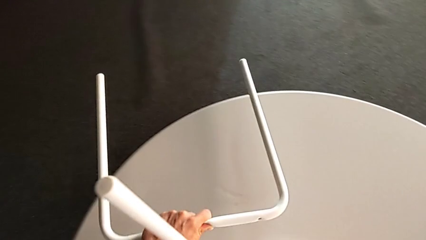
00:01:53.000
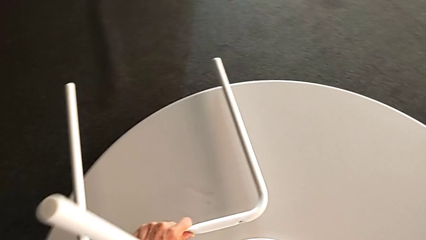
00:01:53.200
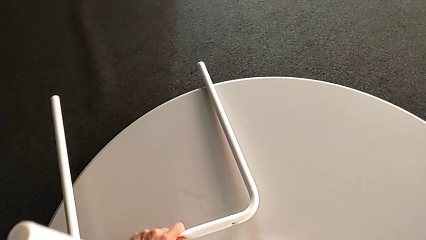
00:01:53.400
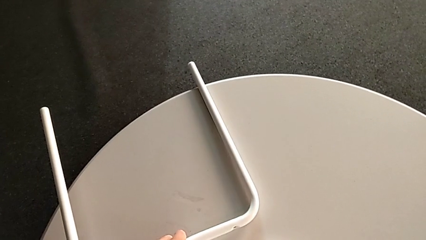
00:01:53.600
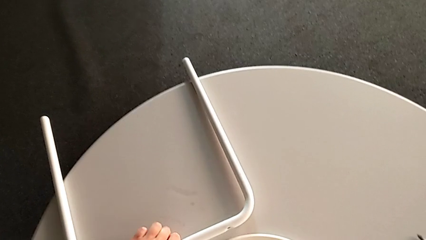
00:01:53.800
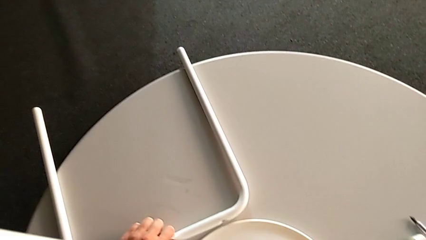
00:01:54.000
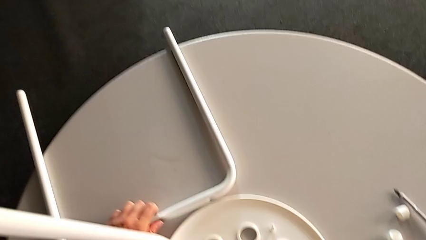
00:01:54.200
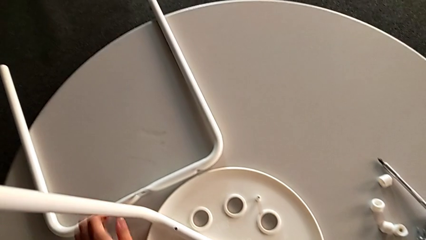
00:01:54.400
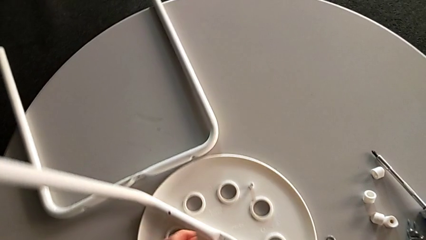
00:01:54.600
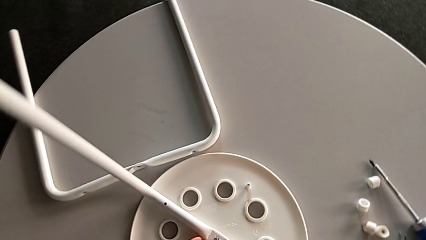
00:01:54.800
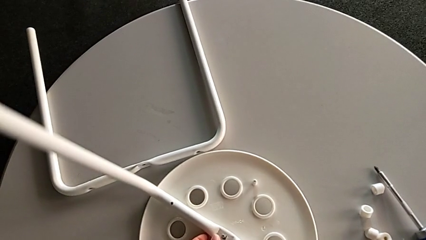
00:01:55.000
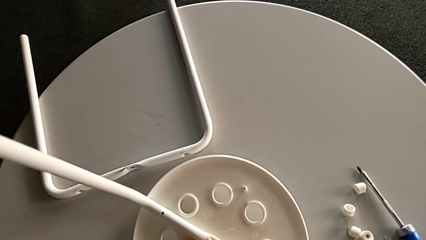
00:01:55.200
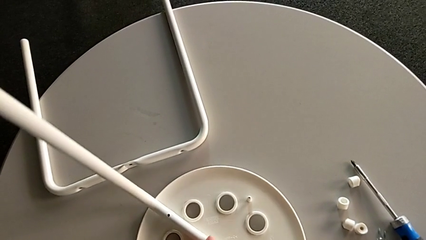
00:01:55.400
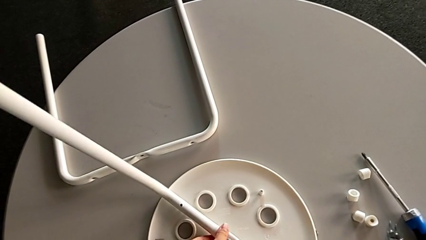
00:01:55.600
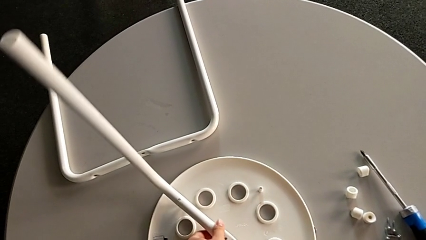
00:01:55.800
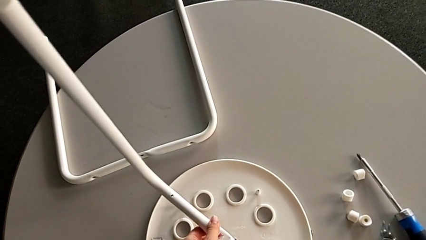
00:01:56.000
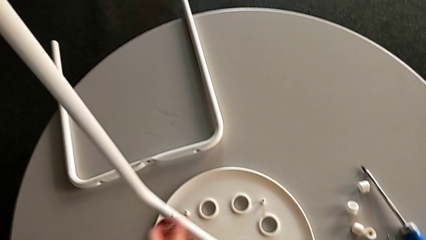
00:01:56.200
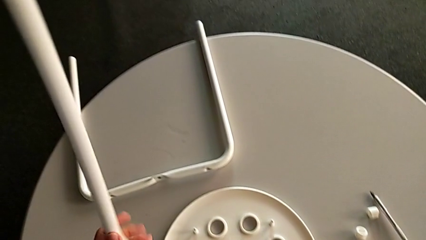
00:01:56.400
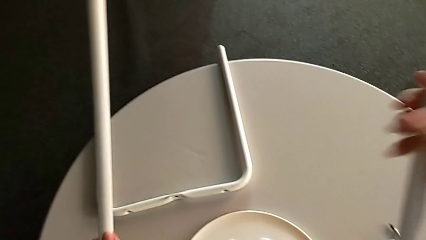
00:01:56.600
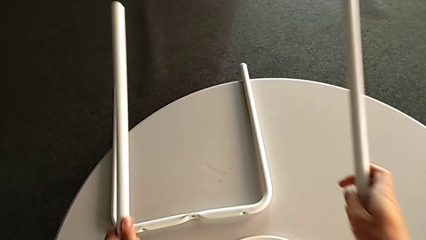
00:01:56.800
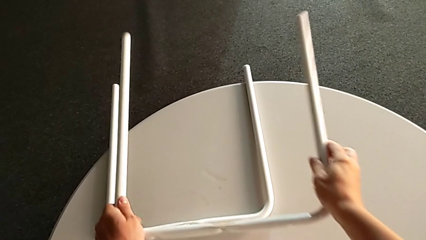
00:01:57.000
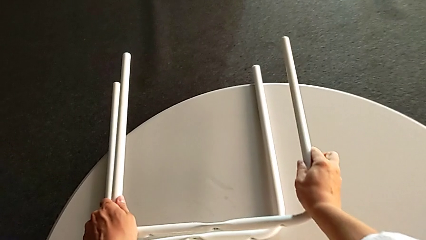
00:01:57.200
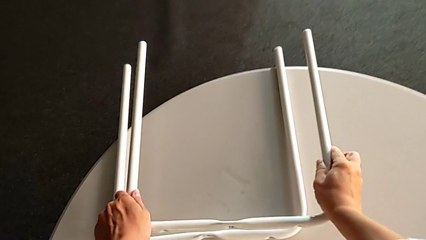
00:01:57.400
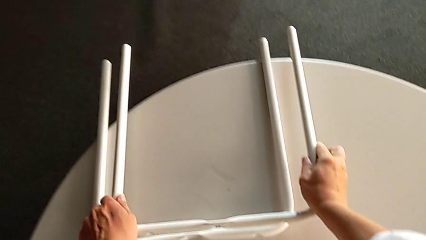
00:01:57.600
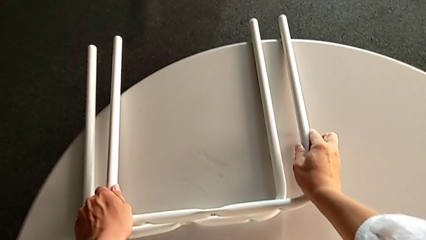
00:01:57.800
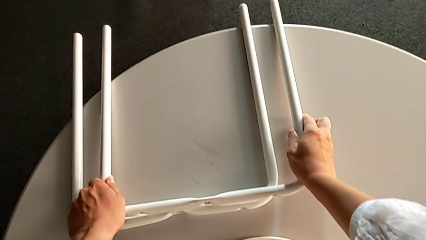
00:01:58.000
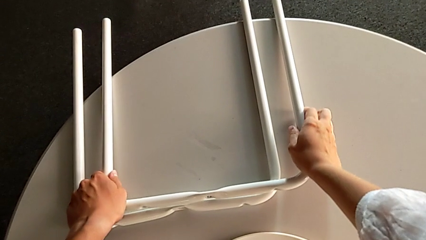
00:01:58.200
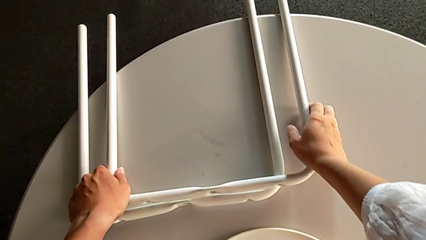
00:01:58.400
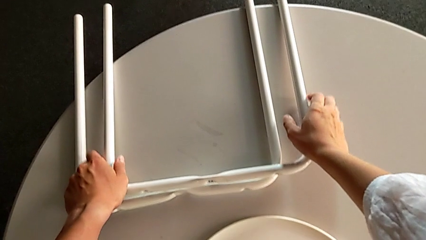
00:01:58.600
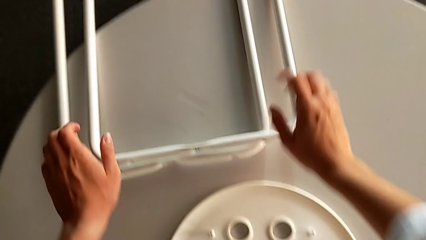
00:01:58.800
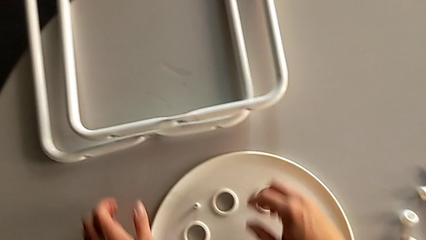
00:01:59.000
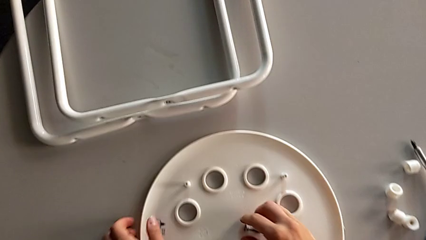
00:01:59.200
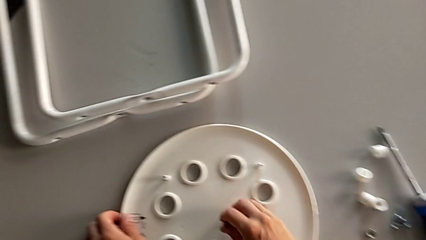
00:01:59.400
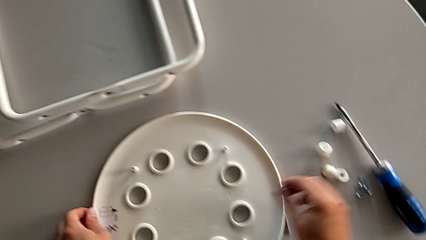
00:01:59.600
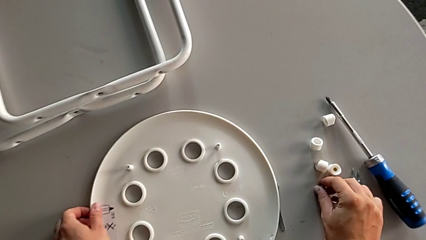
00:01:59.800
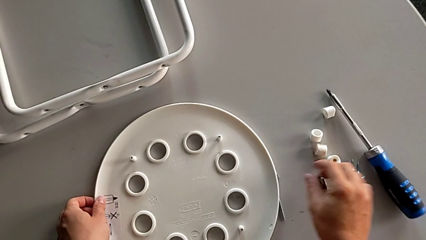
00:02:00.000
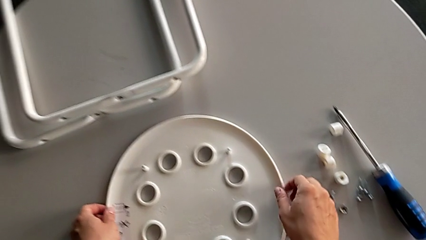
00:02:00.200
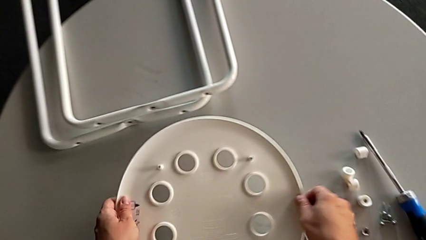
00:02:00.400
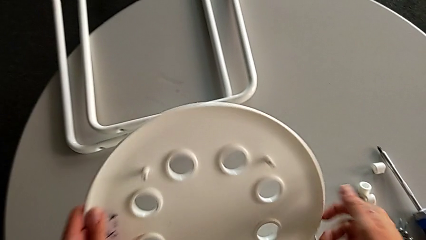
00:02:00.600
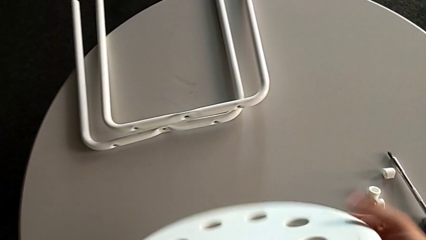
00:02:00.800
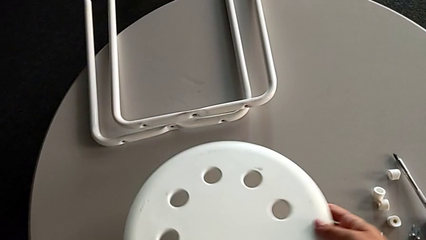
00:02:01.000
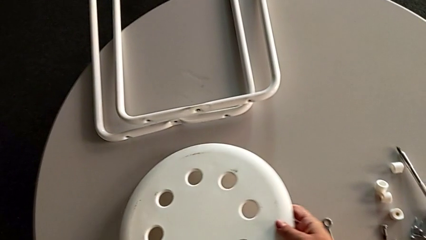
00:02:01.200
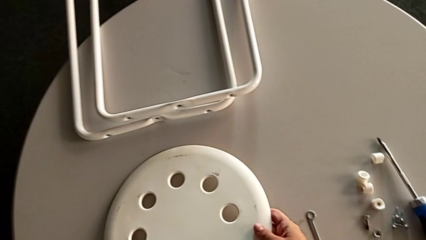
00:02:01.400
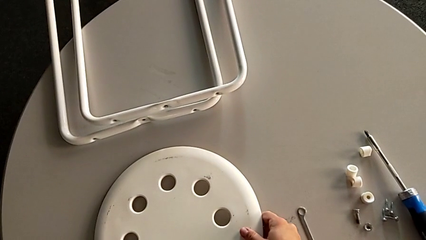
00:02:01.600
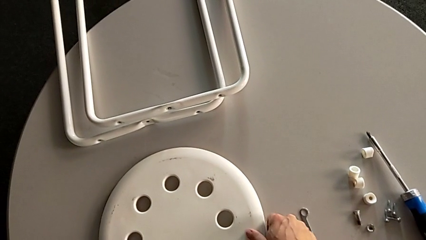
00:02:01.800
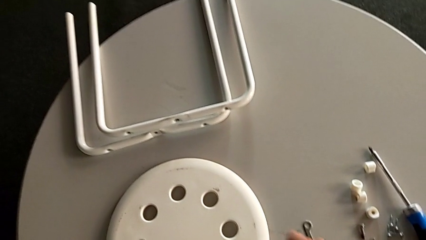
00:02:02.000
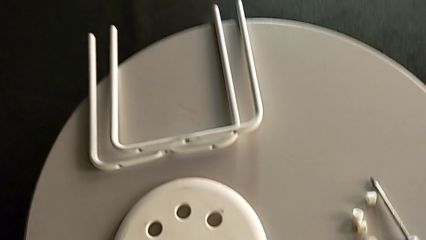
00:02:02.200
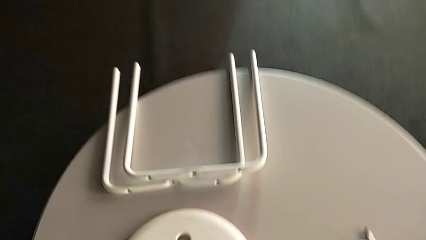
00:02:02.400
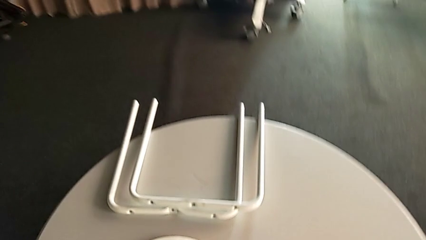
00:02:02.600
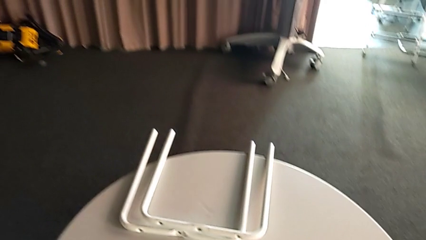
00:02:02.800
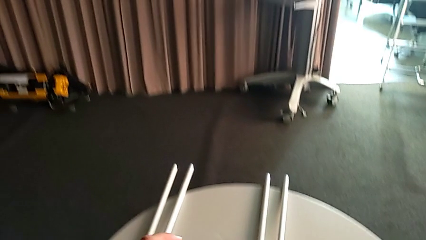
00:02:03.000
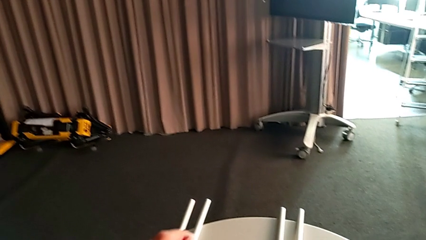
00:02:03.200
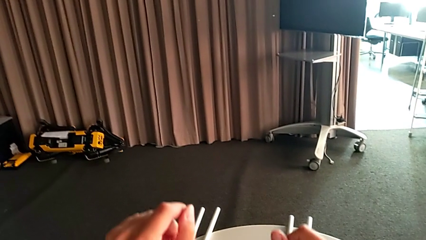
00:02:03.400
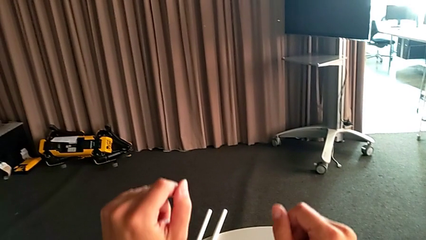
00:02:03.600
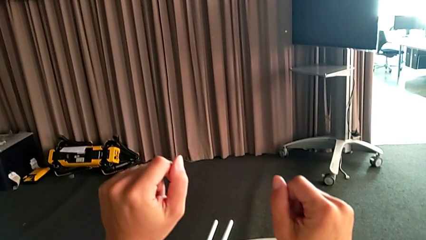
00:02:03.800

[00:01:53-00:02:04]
The camera wearer is disassembling the legs from the seat of the marius. They place the first leg, withdraw the second leg, place it, place the middle bolt, flip the rounded seat and place it.
